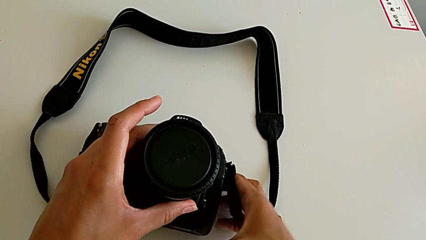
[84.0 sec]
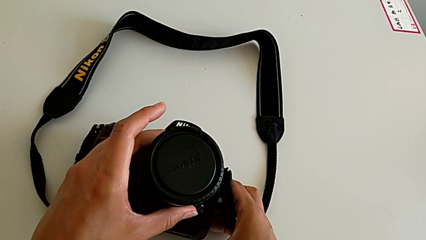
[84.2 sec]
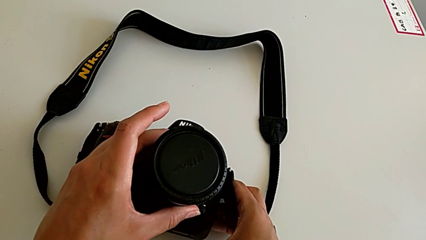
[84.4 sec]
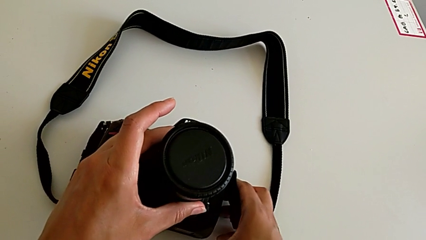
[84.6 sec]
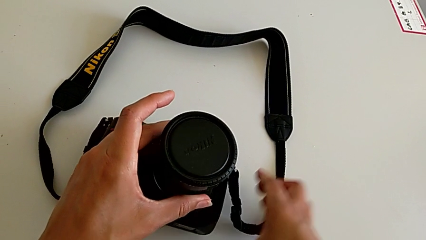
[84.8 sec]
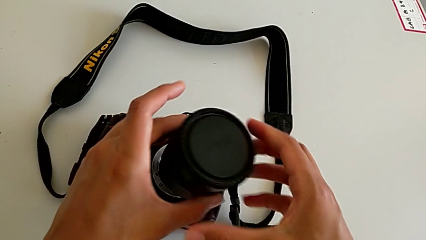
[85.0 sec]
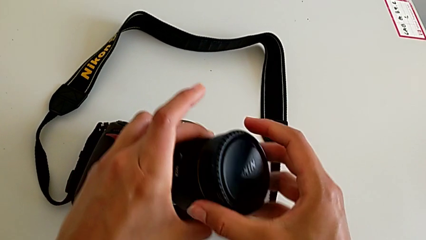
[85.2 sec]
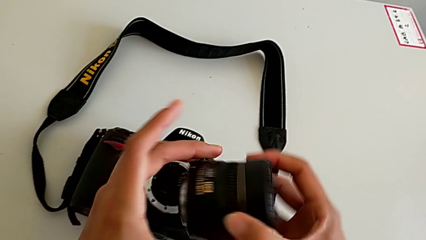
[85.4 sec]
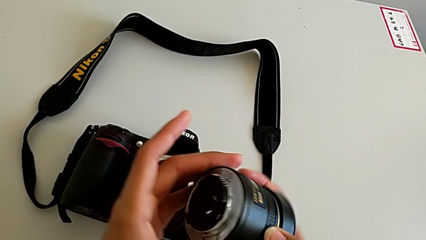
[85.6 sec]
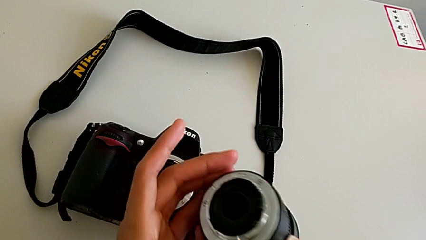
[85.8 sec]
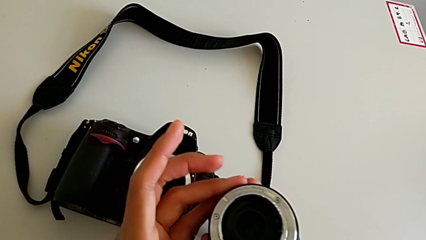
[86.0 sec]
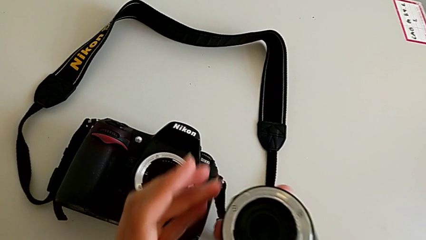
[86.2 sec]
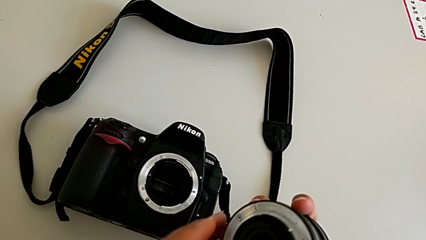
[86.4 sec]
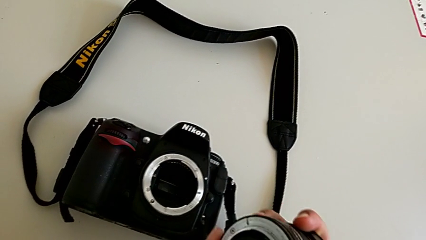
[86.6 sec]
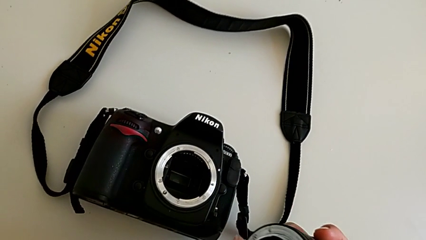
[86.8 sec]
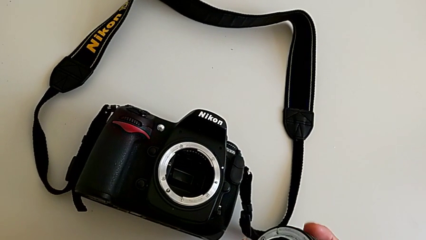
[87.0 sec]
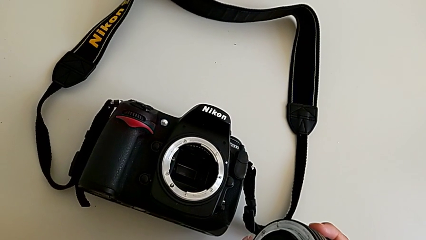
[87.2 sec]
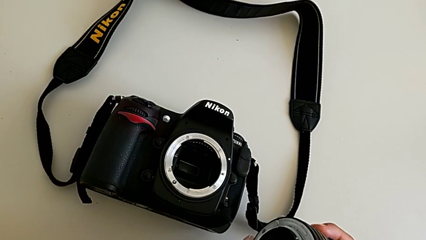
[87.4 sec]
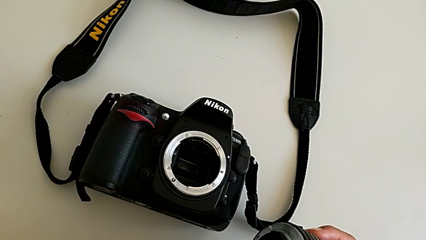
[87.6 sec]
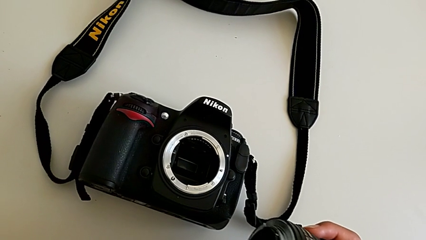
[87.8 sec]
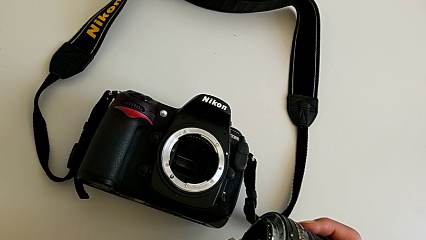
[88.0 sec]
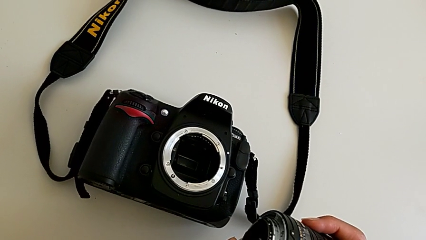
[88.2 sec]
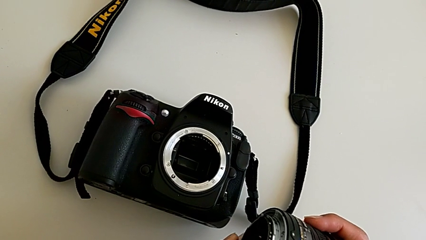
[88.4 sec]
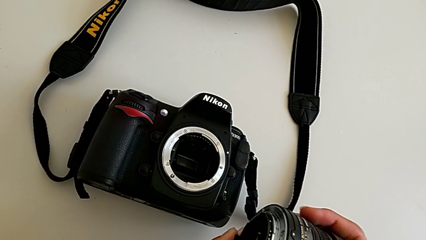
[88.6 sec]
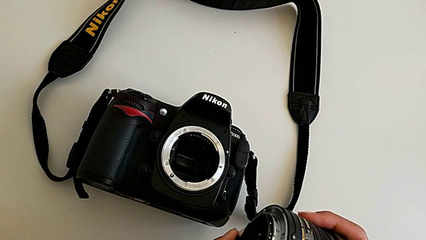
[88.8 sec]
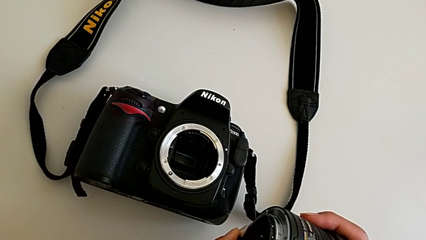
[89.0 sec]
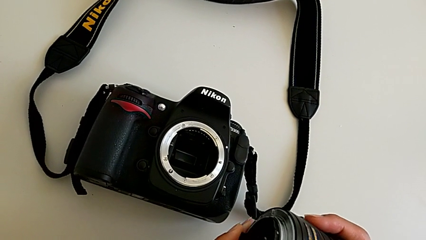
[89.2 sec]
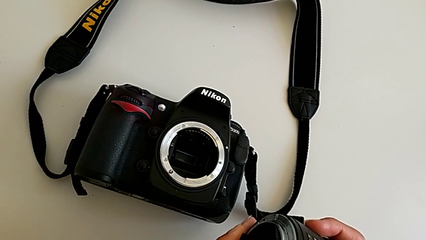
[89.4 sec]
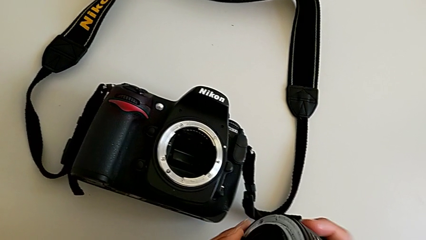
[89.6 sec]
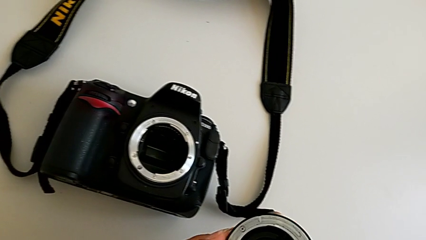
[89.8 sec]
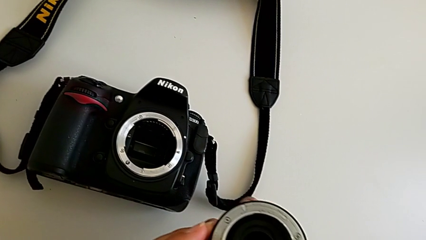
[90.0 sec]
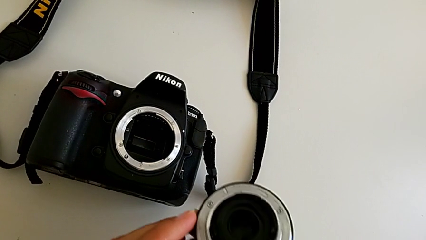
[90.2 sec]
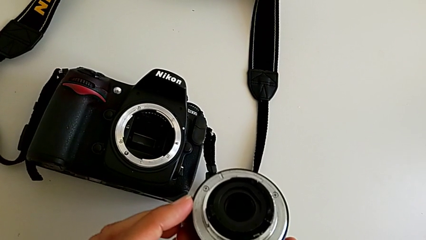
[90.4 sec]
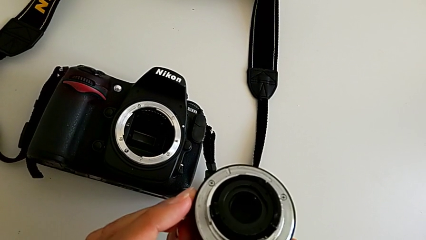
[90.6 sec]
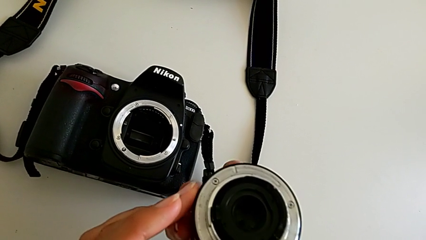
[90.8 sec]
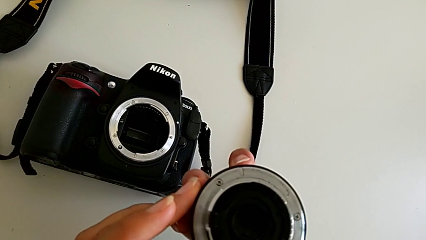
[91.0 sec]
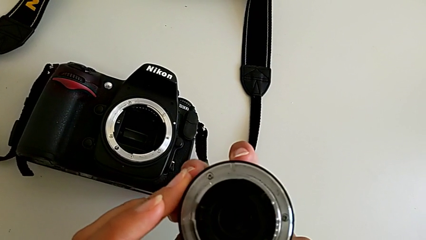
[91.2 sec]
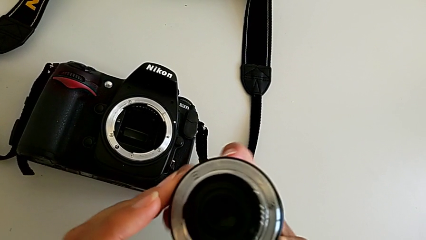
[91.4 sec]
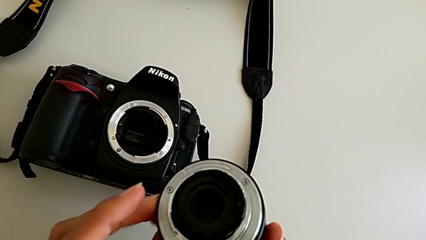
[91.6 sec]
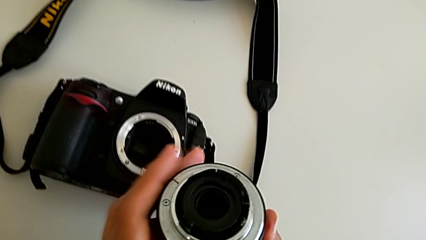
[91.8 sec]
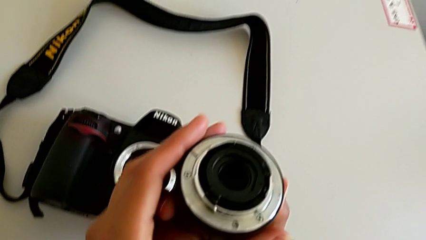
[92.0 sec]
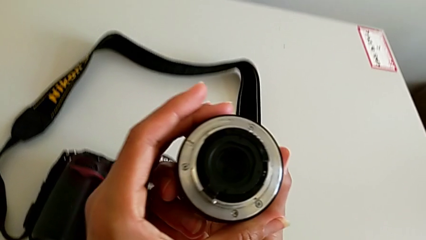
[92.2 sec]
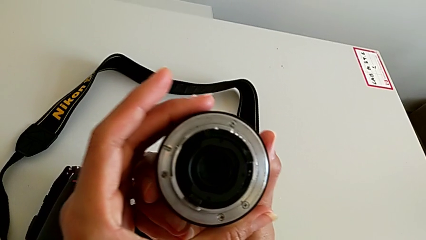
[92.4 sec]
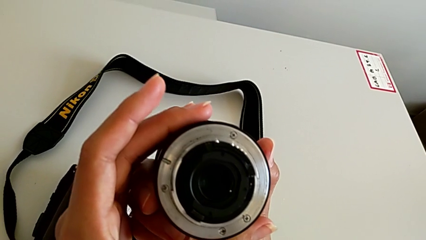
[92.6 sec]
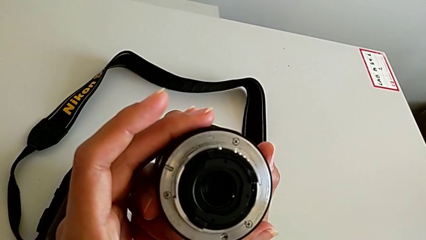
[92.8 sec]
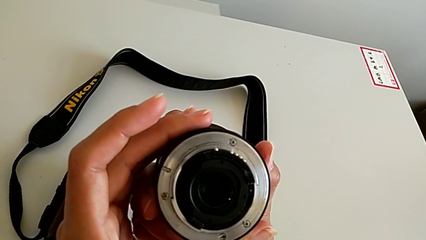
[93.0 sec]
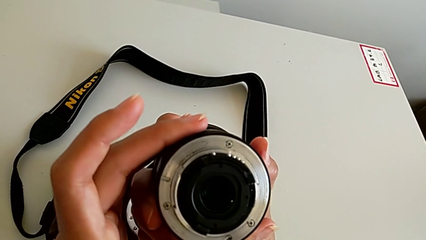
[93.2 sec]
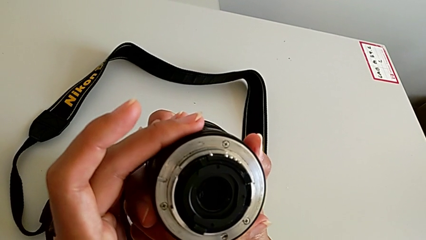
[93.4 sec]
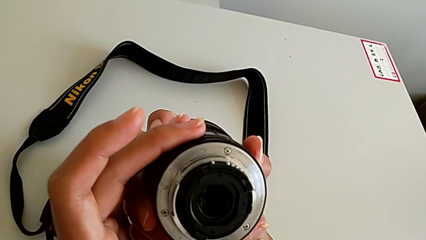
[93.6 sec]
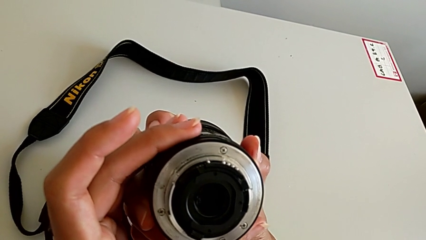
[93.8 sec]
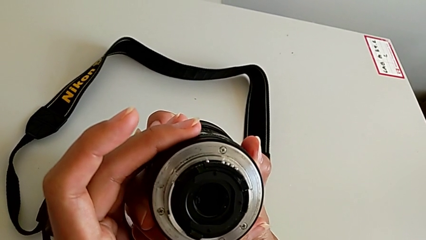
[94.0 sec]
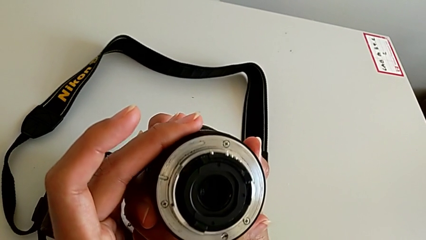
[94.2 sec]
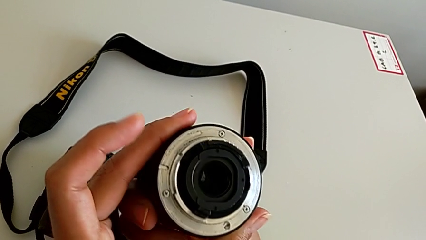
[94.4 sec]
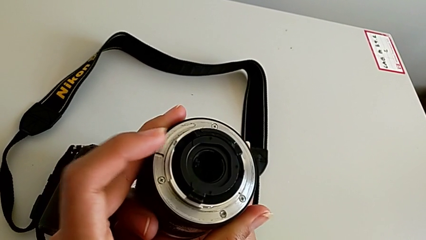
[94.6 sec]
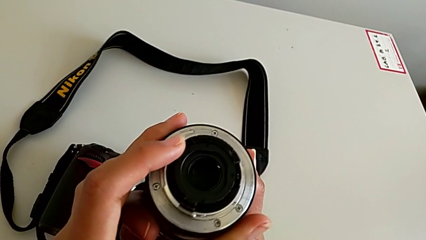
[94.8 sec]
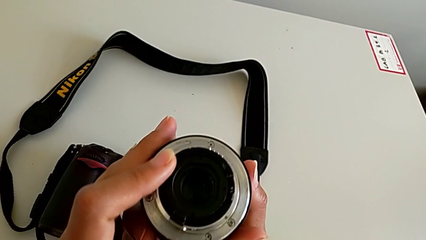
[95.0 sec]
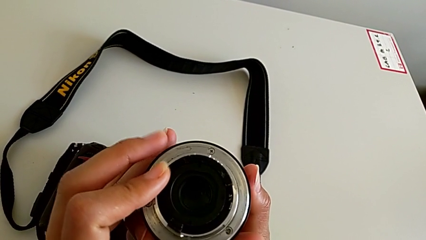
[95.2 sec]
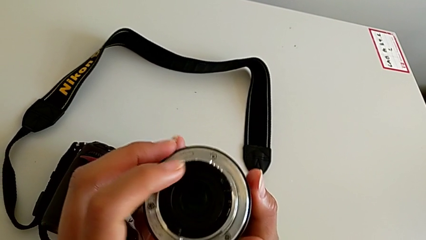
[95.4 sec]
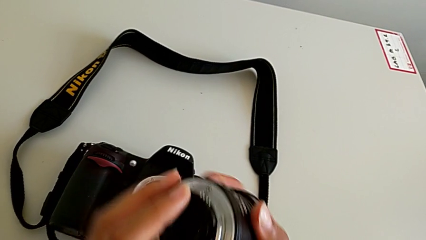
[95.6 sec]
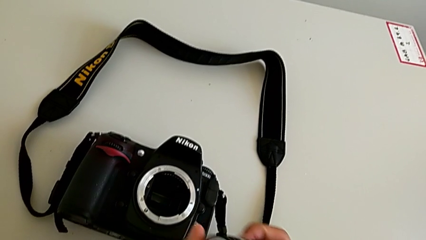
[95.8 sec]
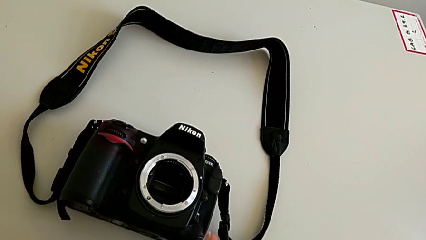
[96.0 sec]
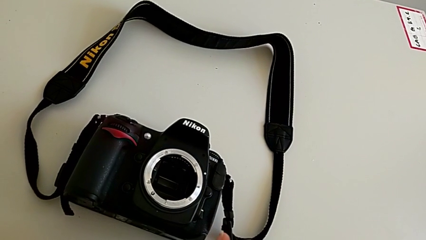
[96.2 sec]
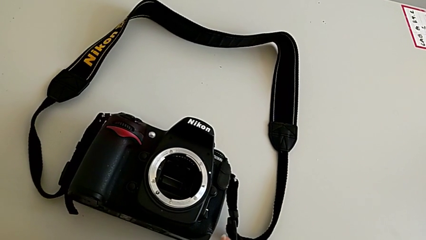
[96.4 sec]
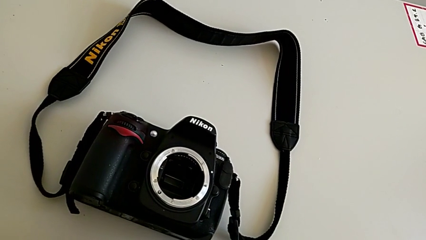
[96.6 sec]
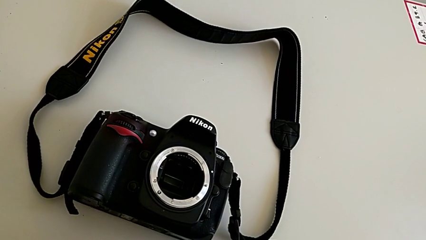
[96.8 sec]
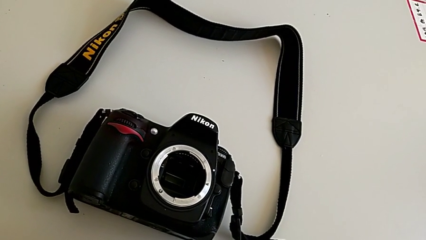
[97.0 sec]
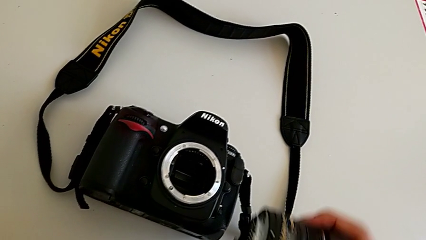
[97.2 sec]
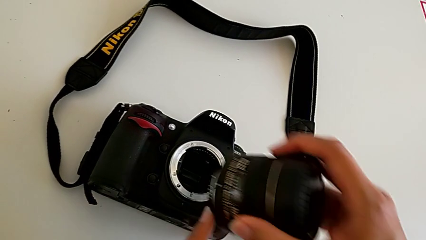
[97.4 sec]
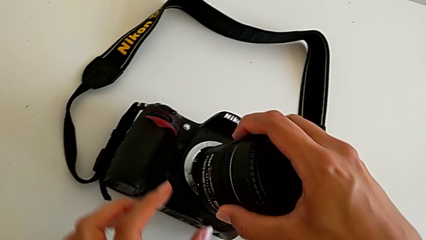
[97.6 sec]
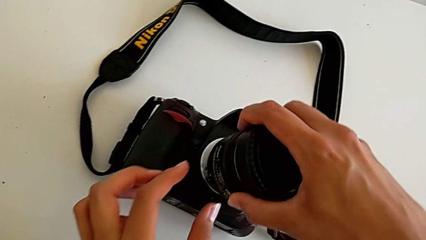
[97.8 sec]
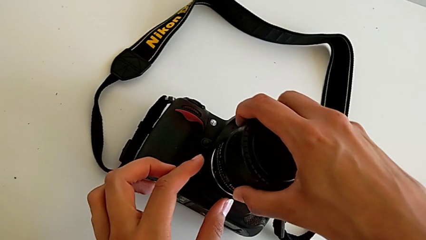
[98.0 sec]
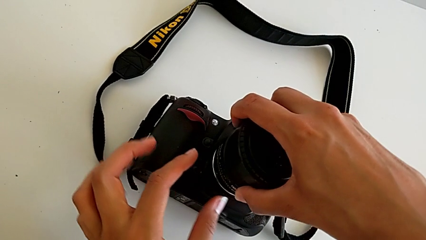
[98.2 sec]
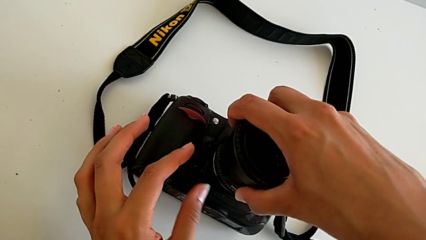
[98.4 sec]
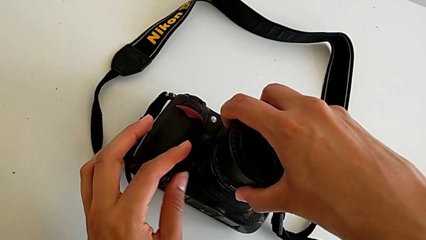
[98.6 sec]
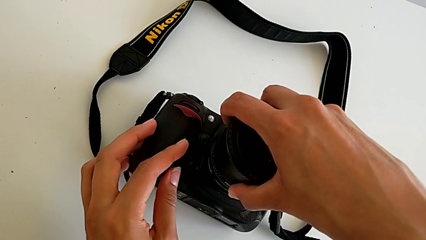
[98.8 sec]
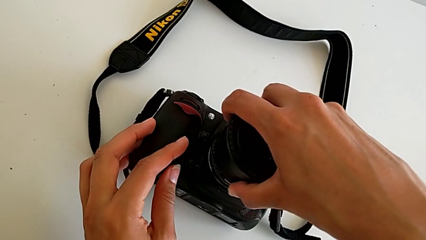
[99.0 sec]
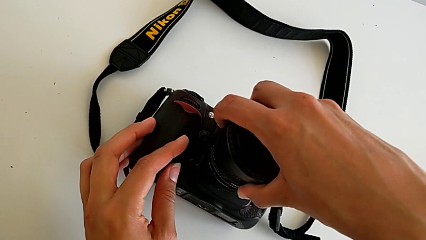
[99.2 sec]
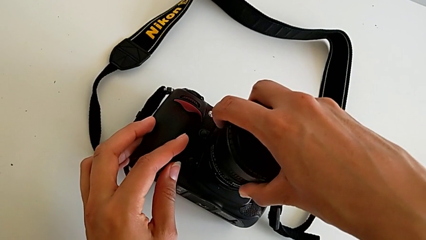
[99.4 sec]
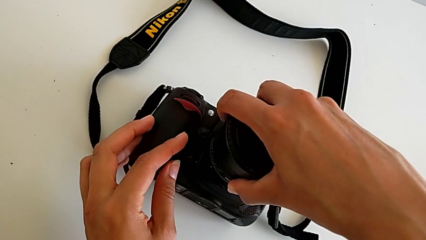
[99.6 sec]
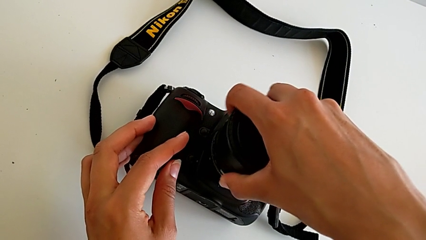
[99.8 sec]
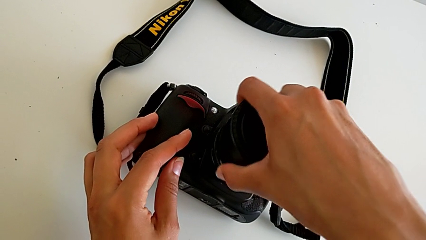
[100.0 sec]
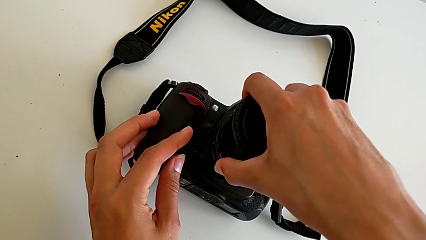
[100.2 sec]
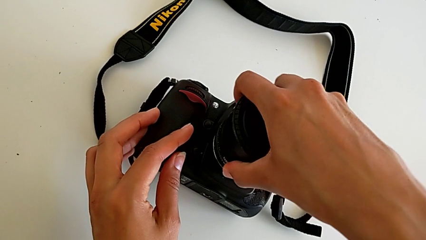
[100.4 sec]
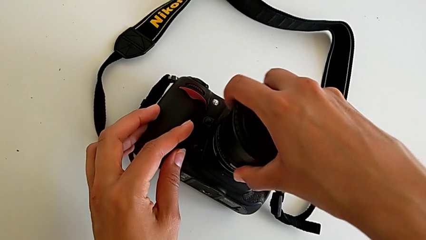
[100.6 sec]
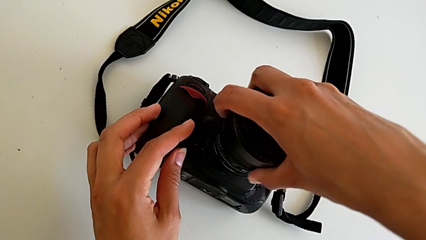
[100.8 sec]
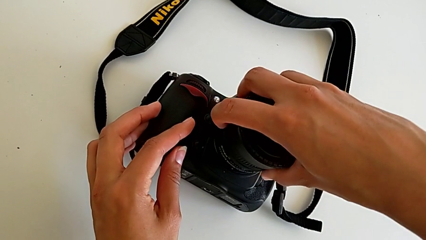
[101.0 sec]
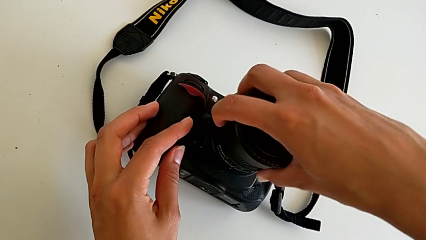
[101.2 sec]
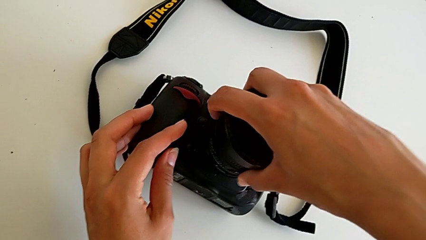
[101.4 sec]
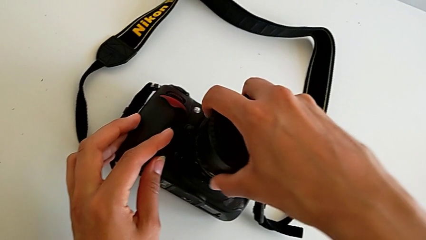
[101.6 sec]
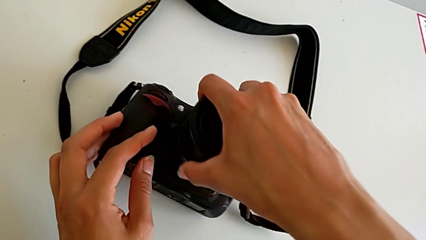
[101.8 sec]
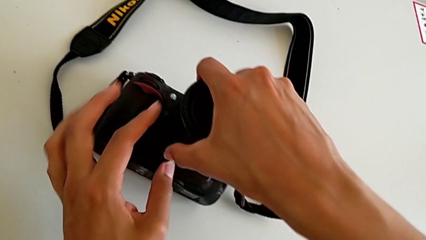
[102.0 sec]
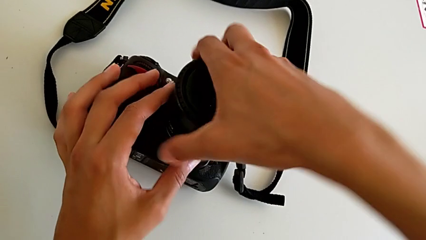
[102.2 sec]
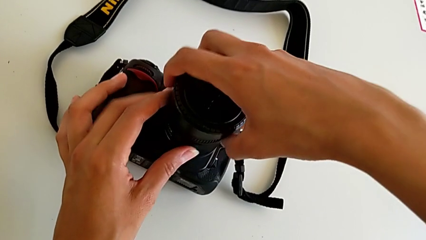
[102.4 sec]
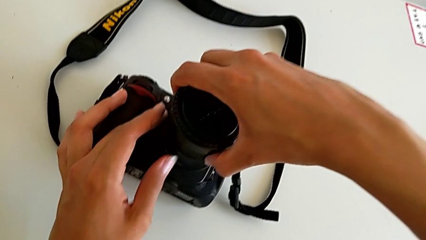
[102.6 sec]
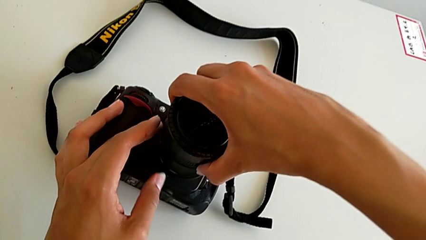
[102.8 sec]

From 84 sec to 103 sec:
The camera wearer is attaching the lens of the DSLR camera. They inspect the lens, hold it and begin to wrongly rotate it.
